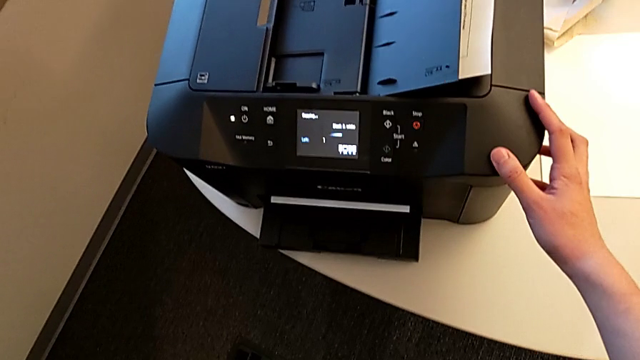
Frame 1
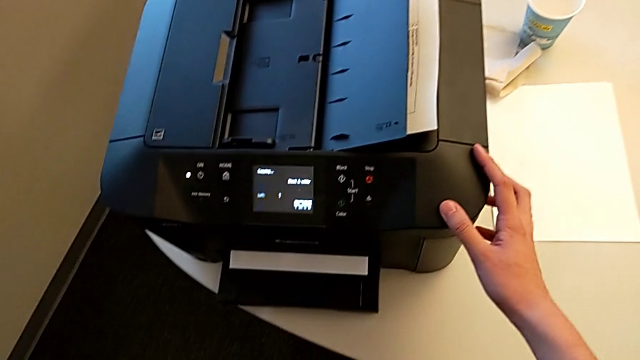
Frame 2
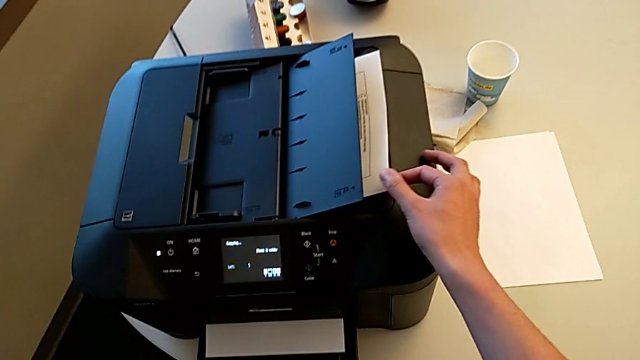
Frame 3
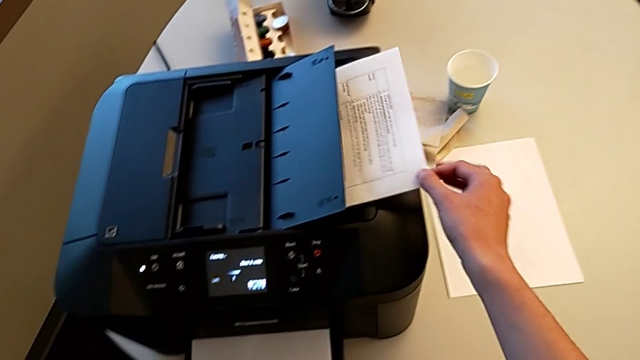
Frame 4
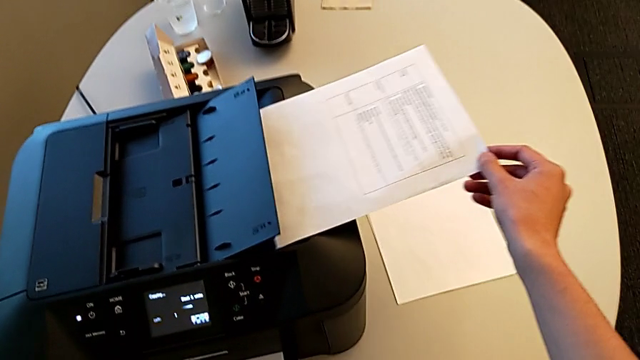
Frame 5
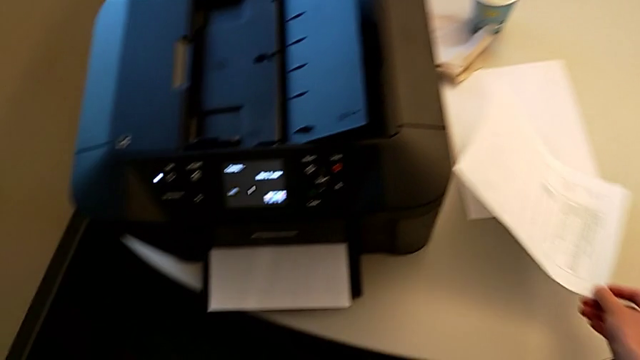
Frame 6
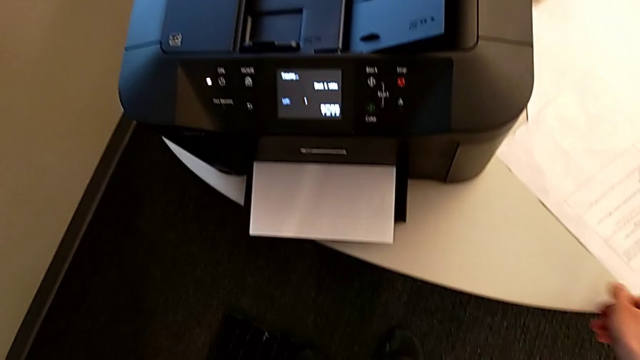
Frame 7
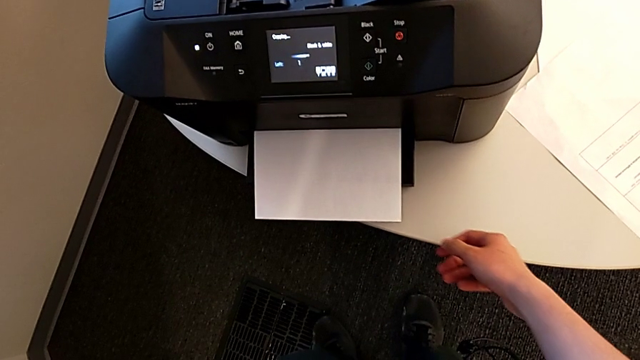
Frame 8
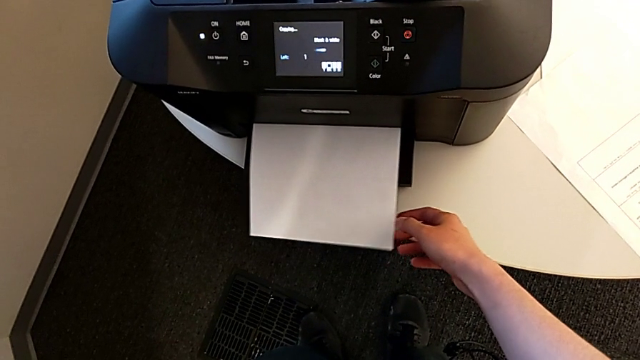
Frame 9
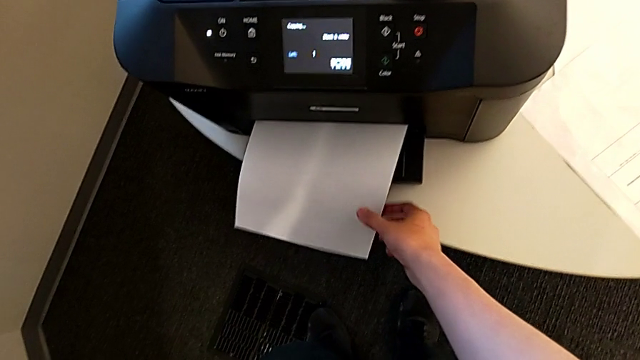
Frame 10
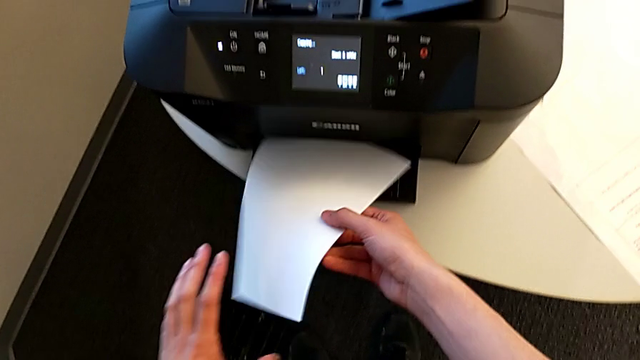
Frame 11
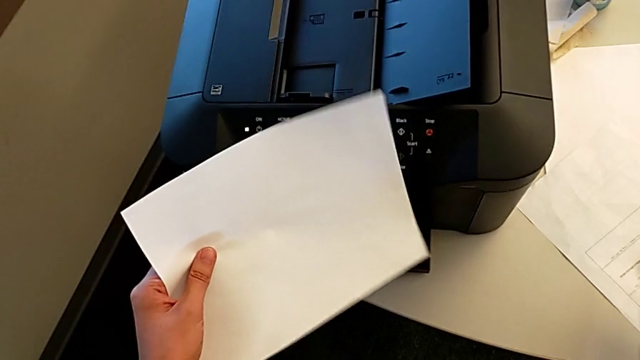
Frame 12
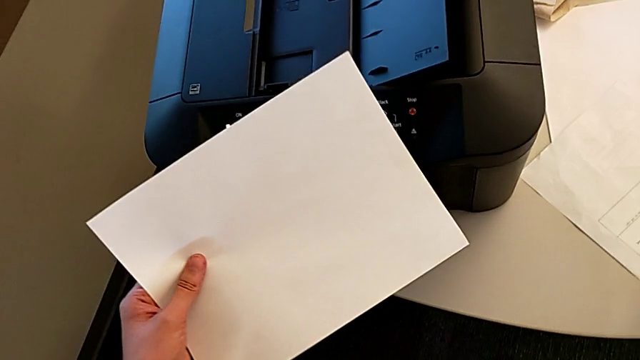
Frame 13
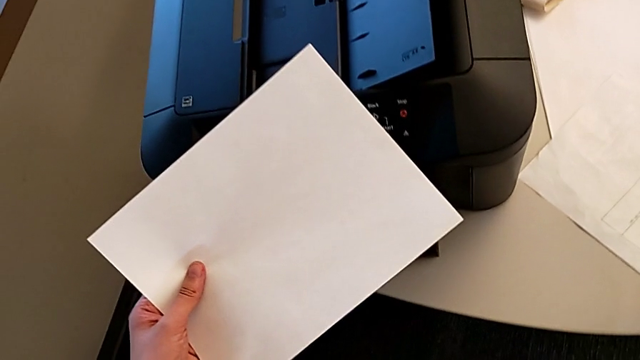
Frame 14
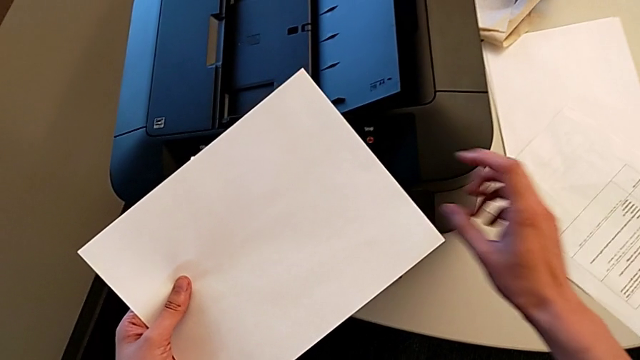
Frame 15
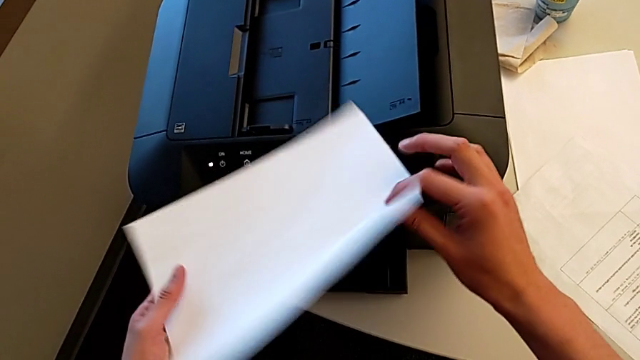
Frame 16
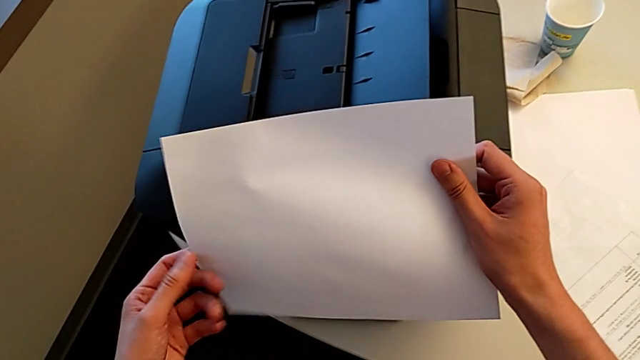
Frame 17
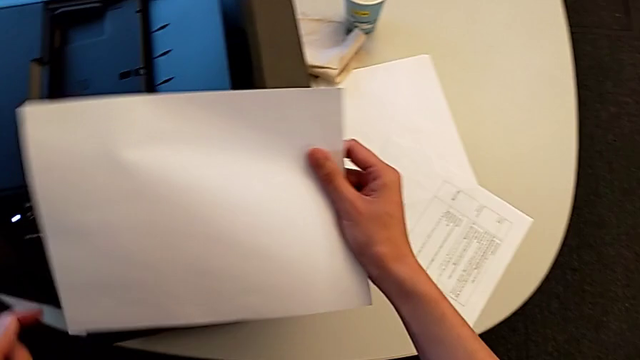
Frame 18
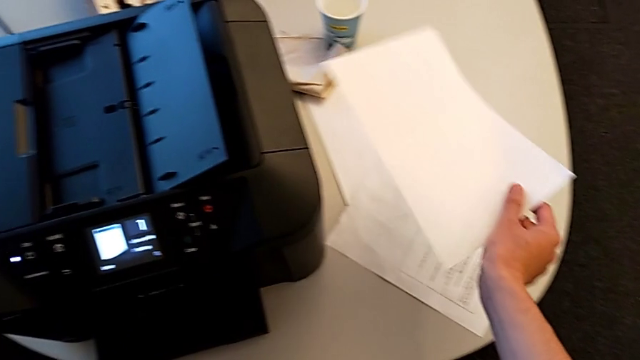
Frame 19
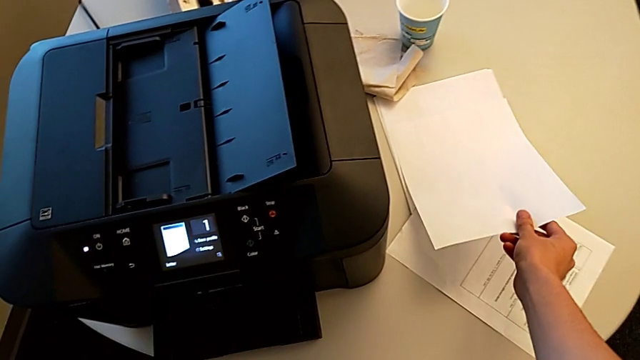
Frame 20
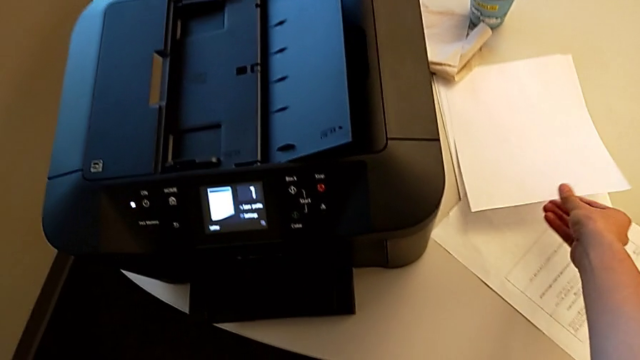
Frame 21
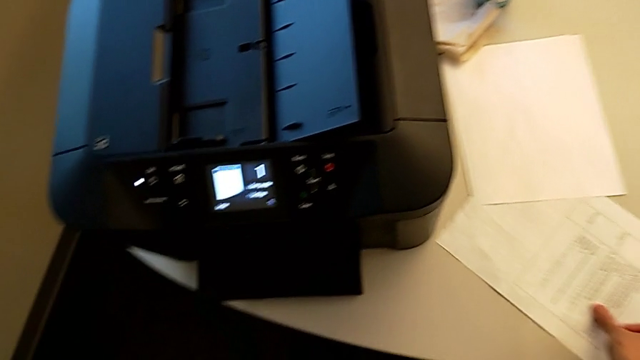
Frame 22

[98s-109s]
The camera wearer is copying. They grab the paper stack, place it, grab the copy, inspect the new paper stack and place the copy.

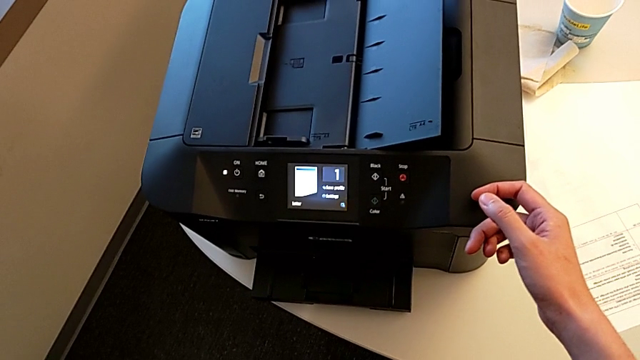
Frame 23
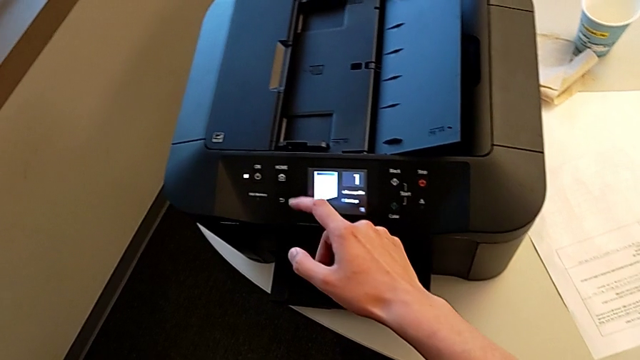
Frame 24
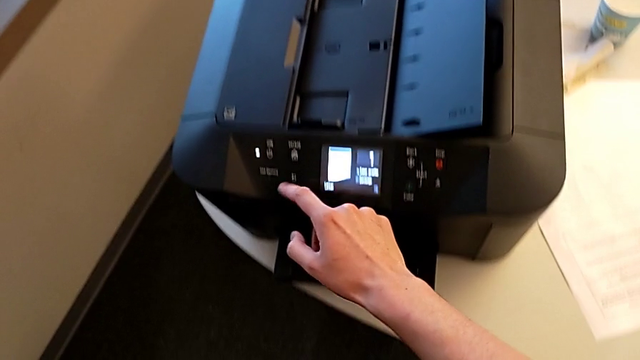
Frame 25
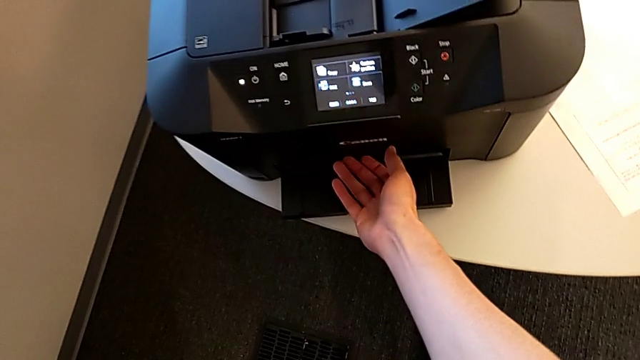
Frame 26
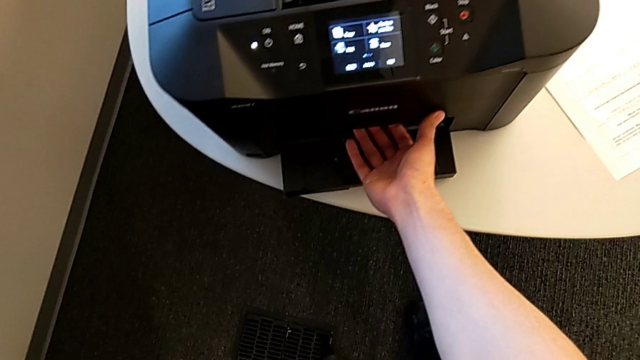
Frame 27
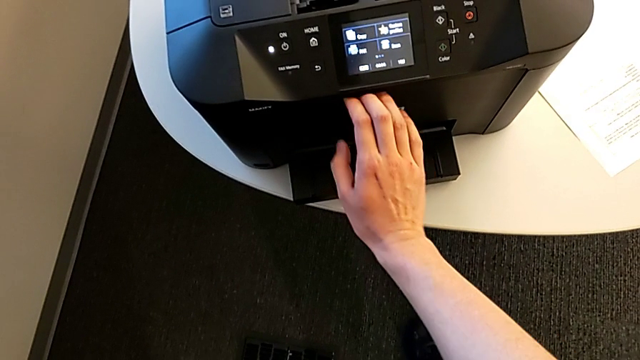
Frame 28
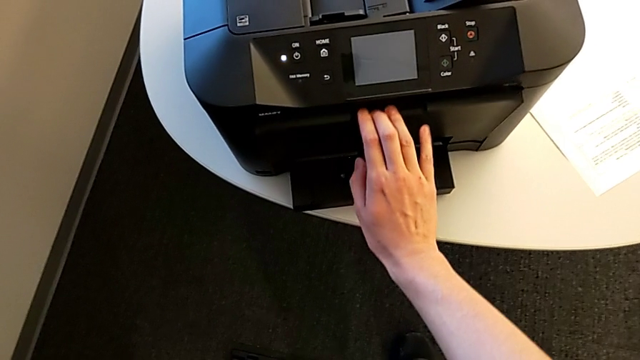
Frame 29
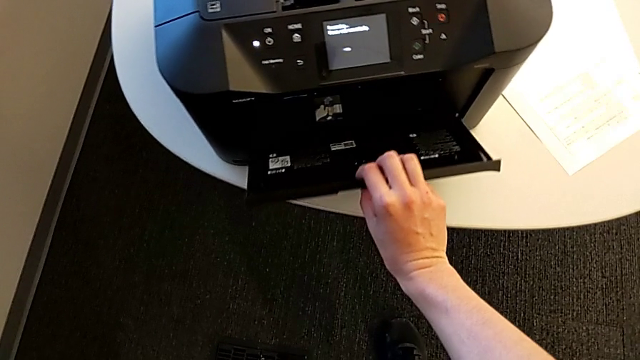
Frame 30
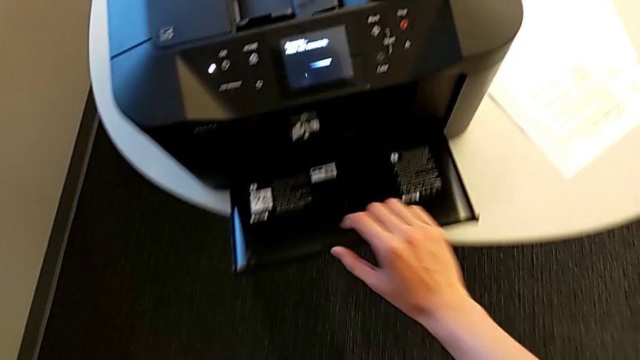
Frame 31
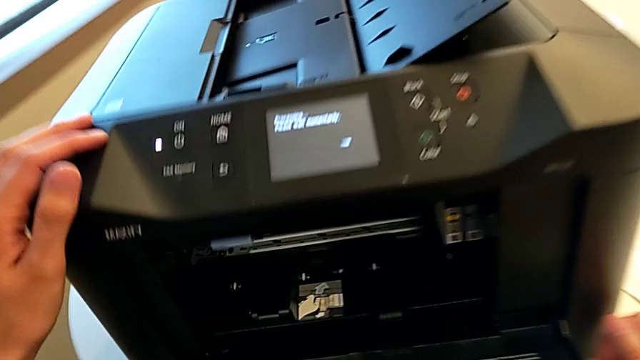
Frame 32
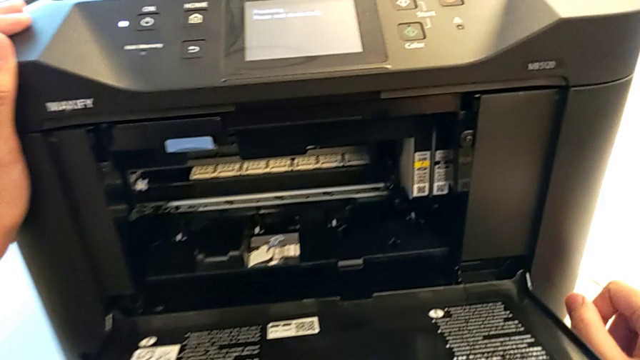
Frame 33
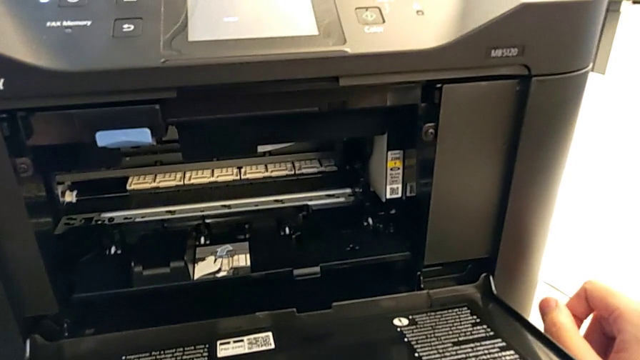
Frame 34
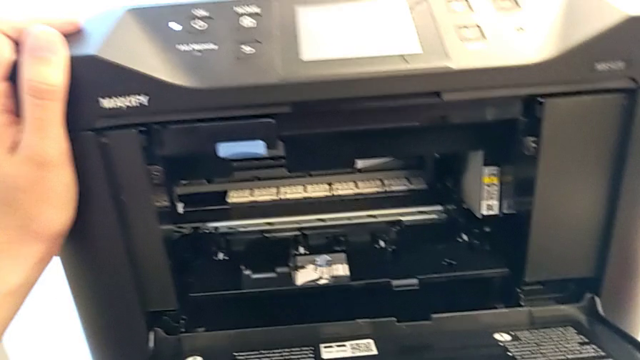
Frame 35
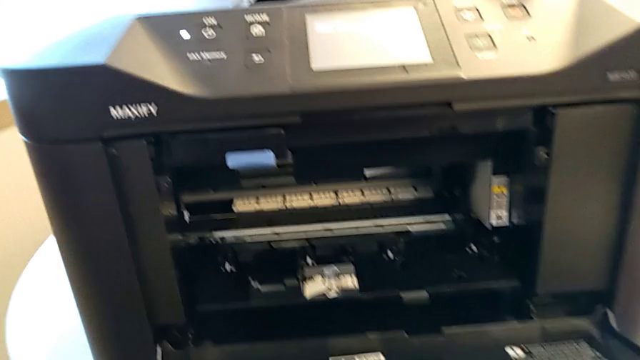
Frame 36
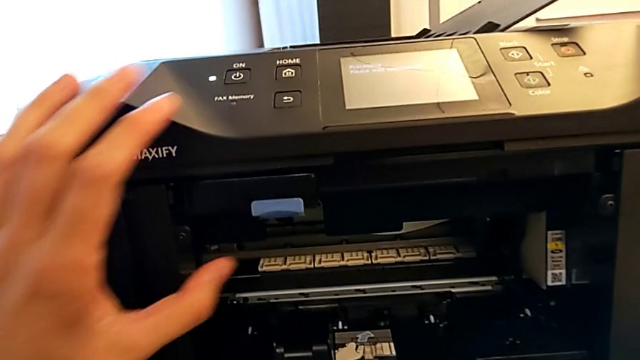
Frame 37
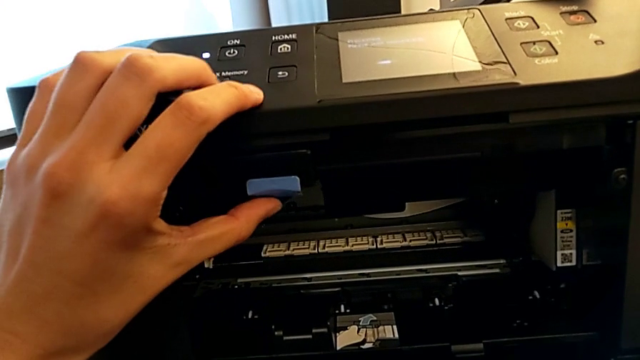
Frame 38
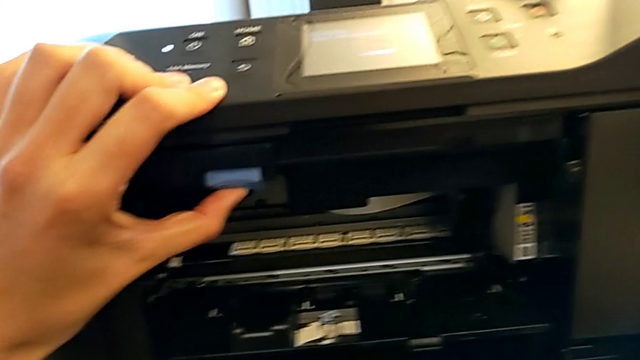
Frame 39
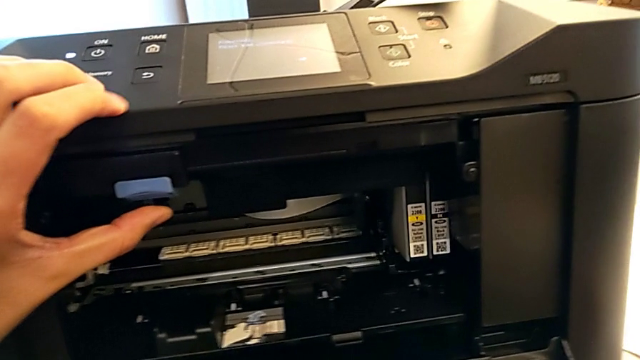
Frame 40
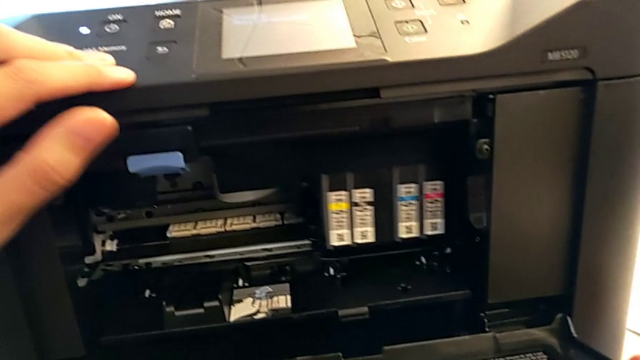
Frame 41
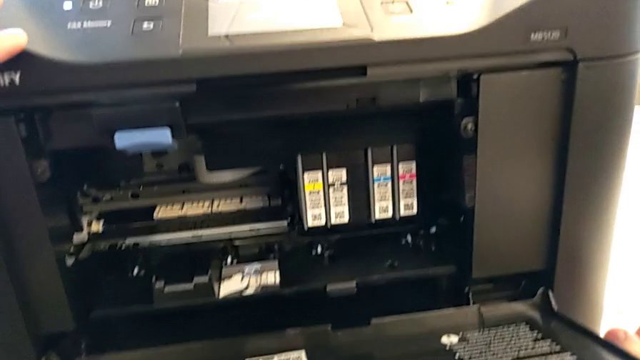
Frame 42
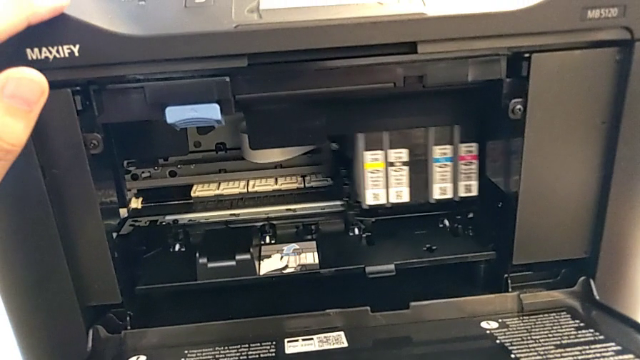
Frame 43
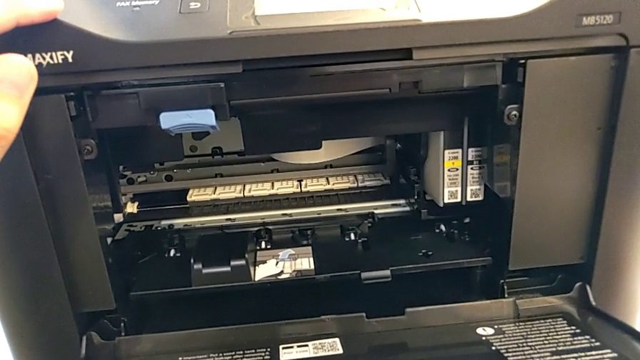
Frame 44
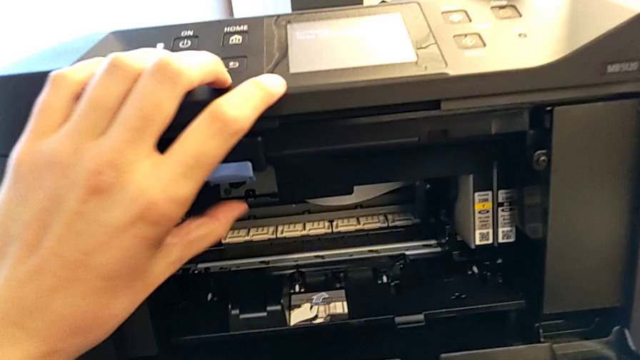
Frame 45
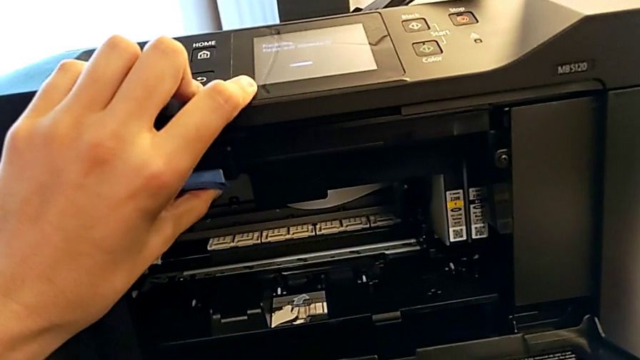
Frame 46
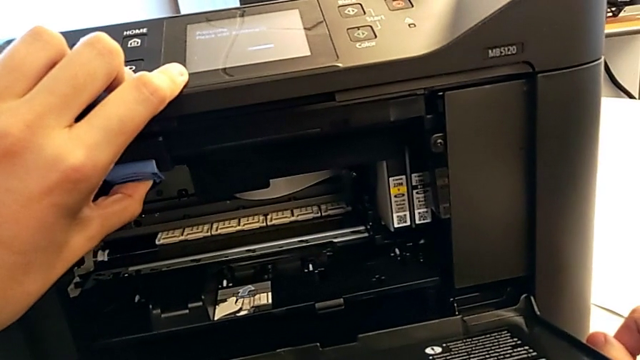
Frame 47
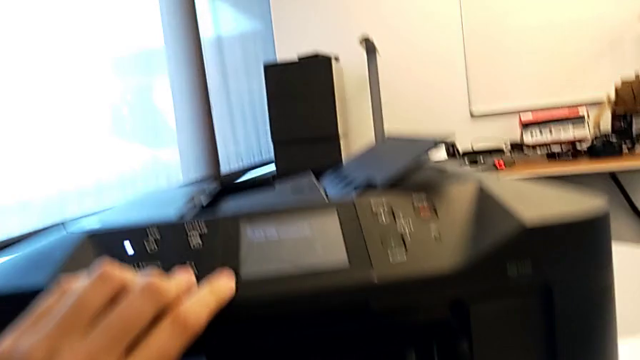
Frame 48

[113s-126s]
The camera wearer is inspecting the ink cartridge. They press the button, open the cartridge gate, inspect it and press the blue tab twice.
